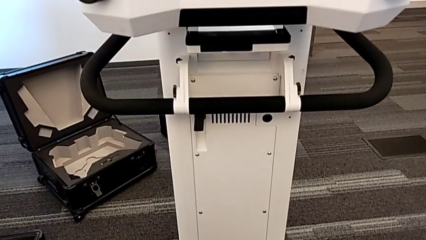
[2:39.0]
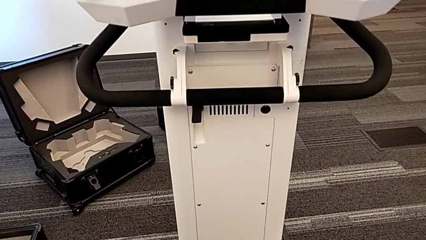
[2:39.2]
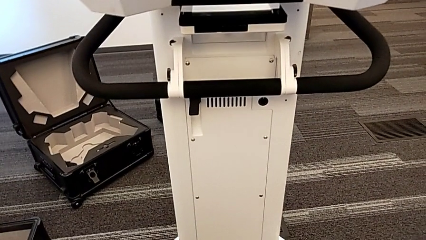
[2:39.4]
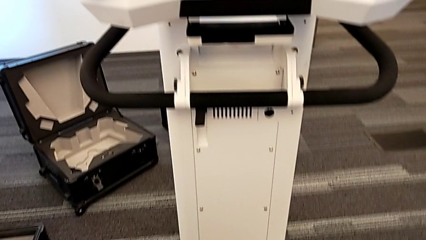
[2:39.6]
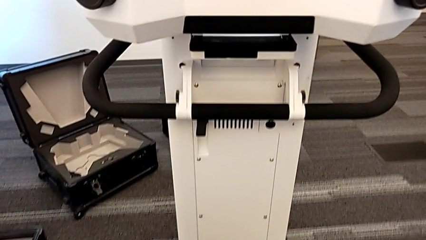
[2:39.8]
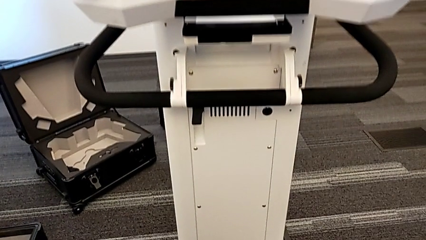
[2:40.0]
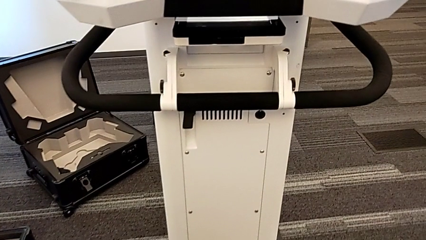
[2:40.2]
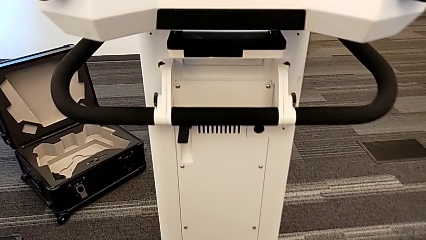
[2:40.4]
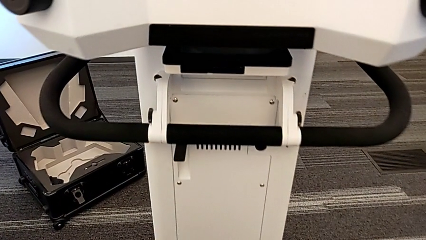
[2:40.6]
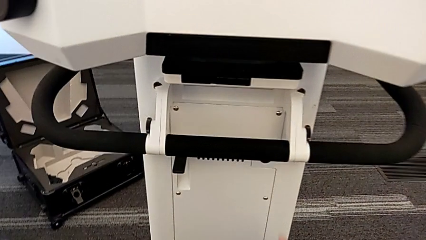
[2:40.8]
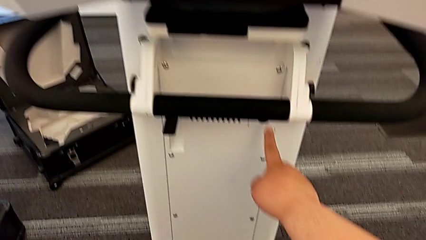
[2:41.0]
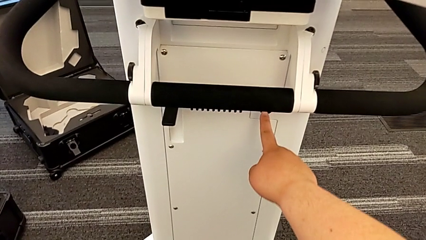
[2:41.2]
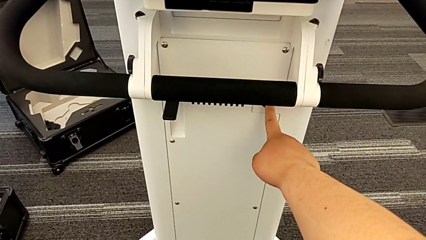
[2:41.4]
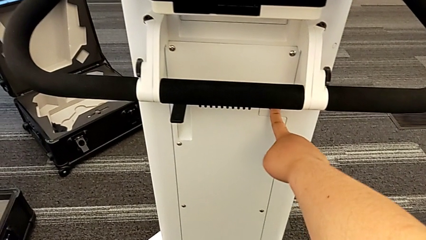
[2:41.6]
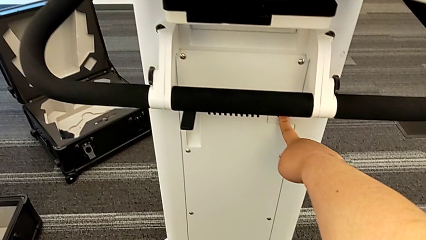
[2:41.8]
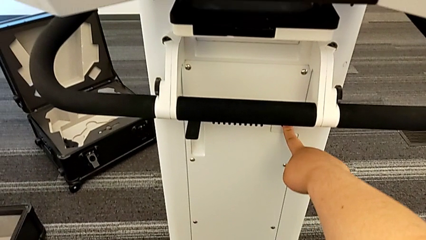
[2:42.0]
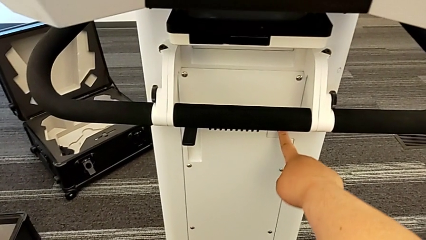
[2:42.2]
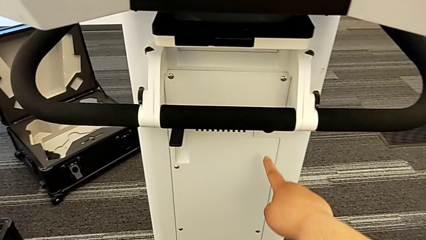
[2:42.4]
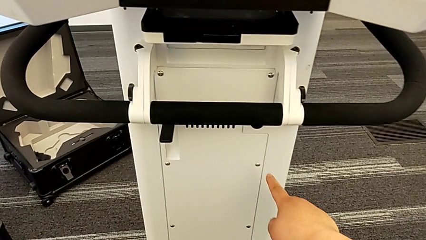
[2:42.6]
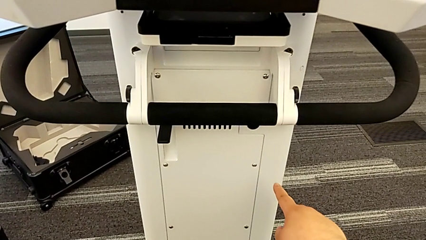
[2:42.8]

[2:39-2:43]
The camera wearer turns on the NavVis. They press the power button.

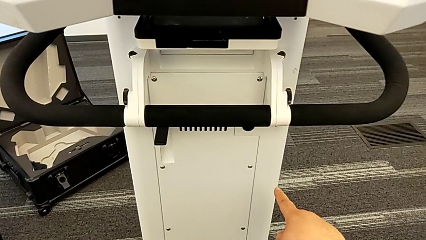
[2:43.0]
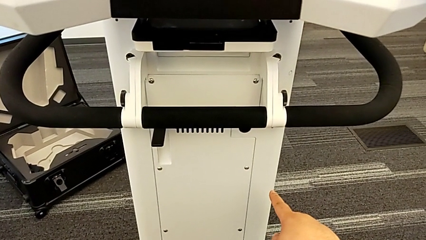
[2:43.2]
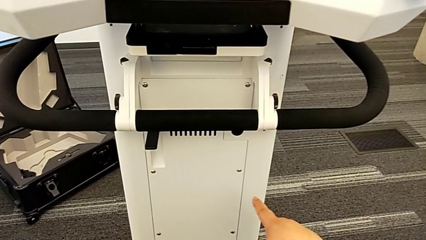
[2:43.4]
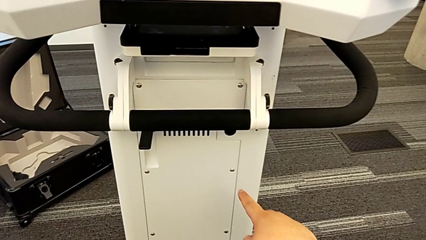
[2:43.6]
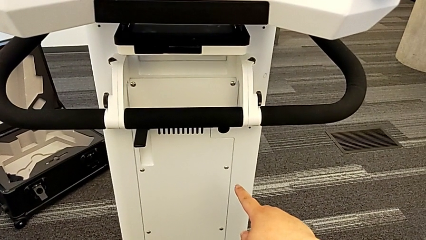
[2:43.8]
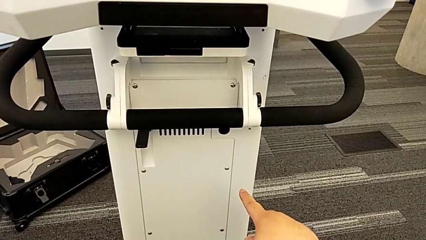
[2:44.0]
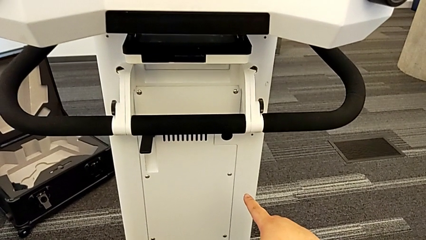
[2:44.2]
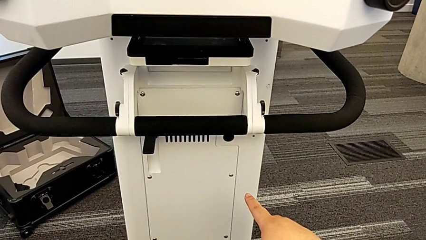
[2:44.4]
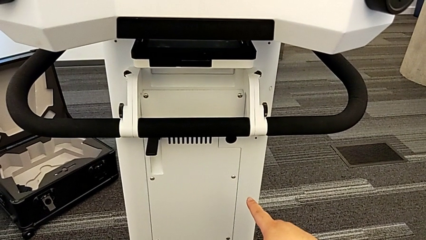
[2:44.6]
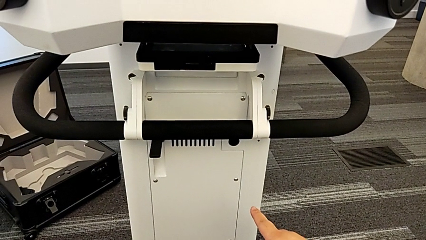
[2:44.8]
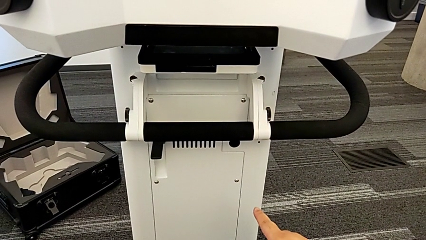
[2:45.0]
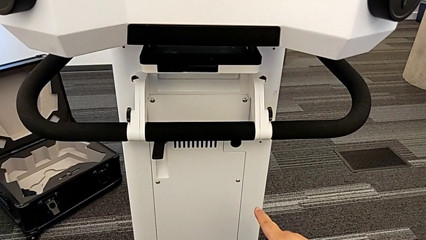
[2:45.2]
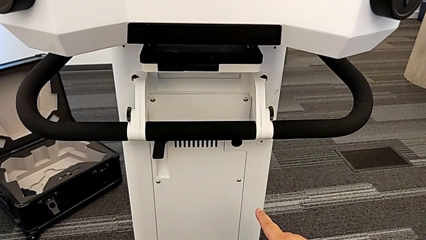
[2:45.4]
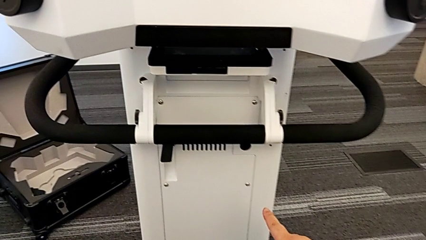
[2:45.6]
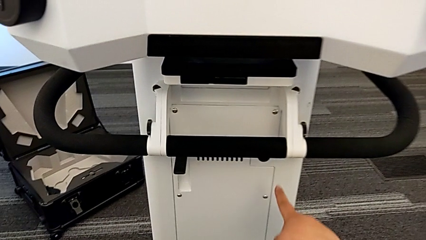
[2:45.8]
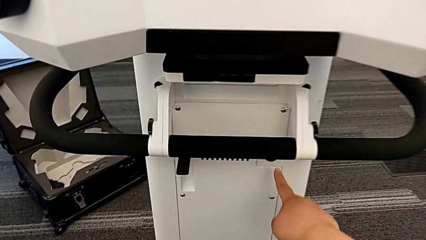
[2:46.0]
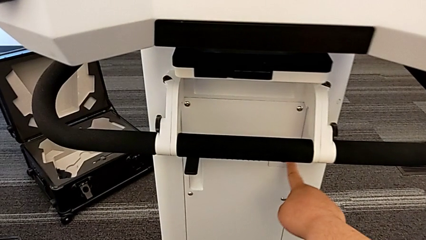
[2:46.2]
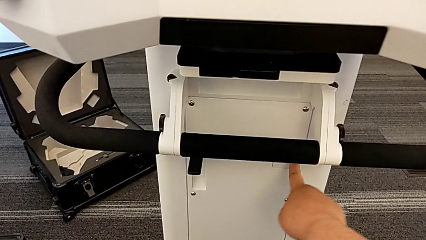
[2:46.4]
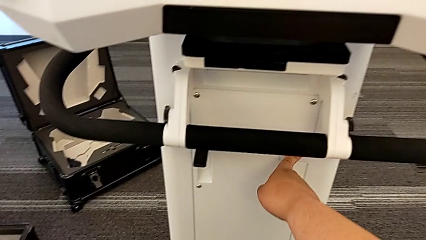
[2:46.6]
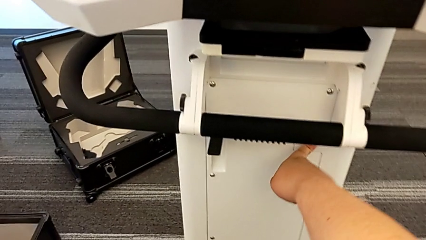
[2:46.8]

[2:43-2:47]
The camera wearer turns off the M6 machine. They press the power button.
